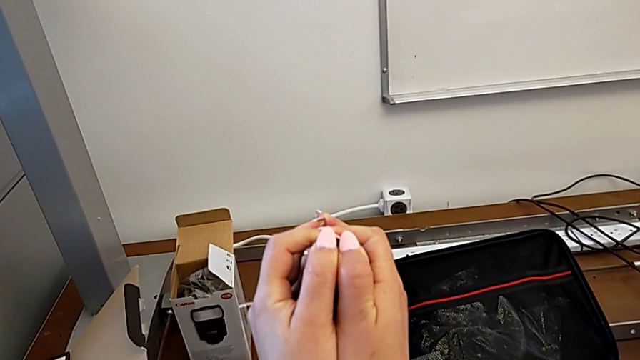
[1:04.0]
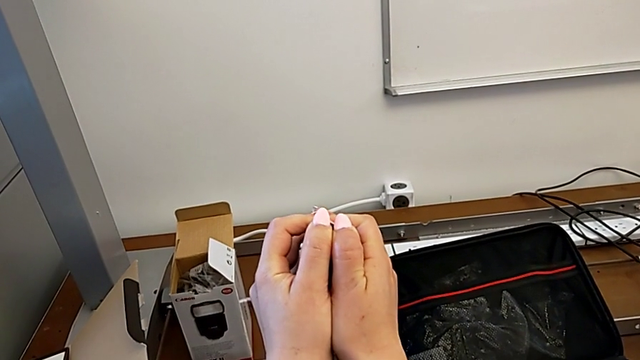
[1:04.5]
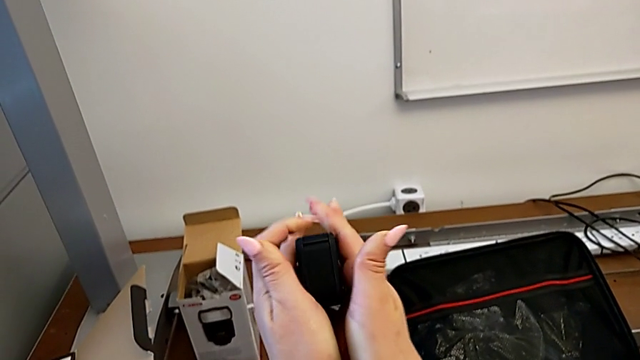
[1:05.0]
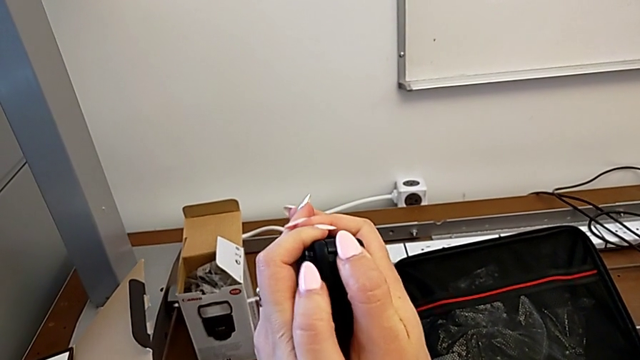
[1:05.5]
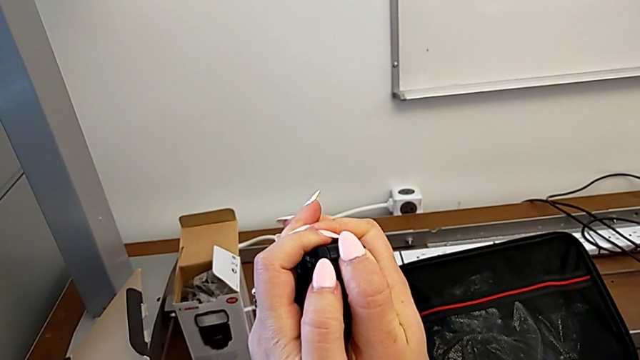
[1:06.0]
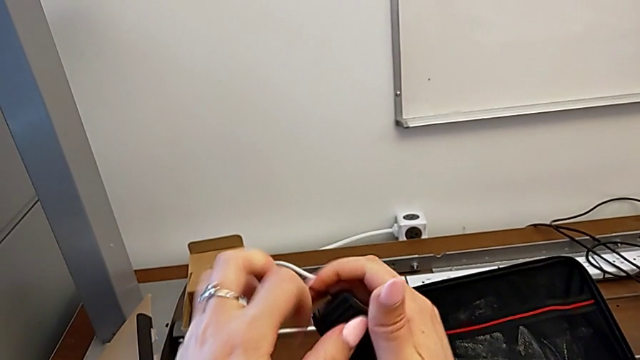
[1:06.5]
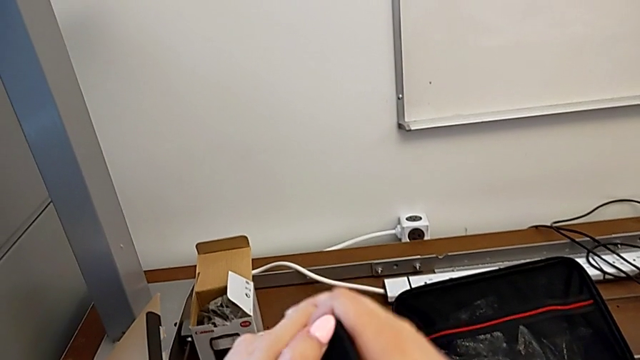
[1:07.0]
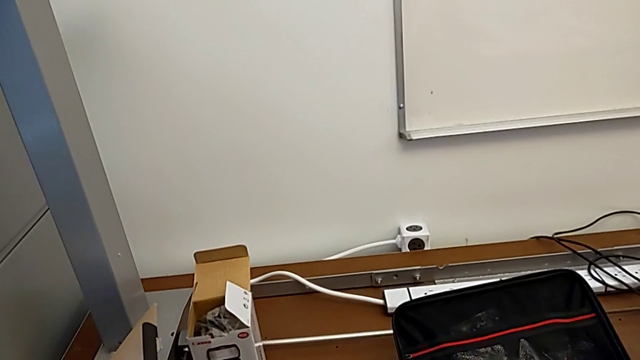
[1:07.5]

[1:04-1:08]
The camera wearer is attempting to open the battery door. They keep pushing the battery door.

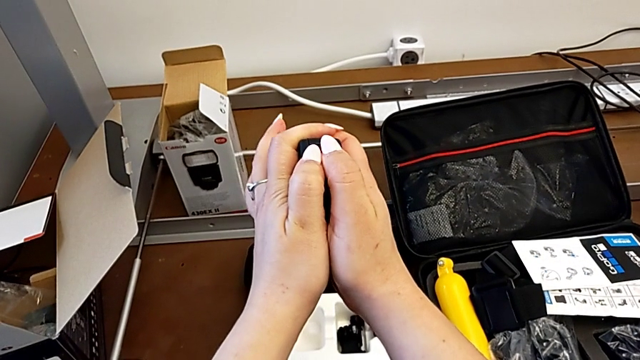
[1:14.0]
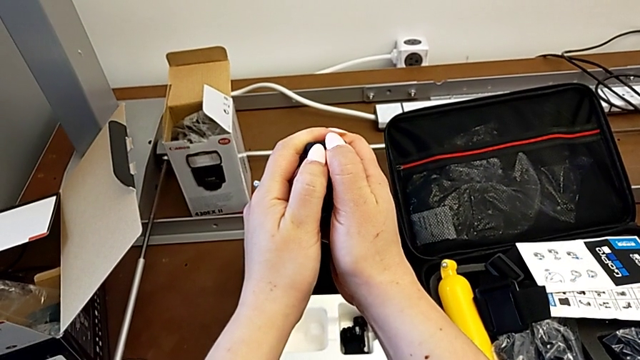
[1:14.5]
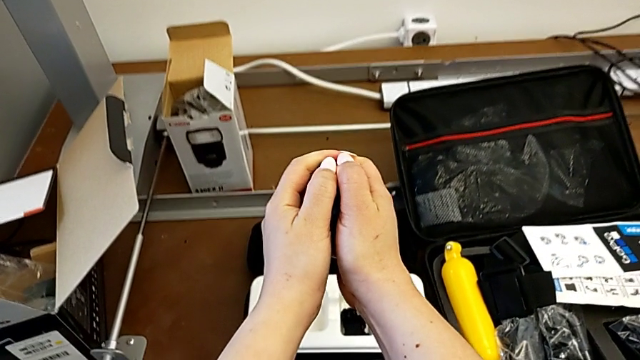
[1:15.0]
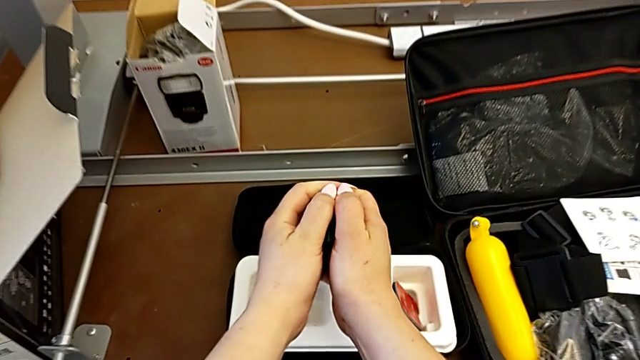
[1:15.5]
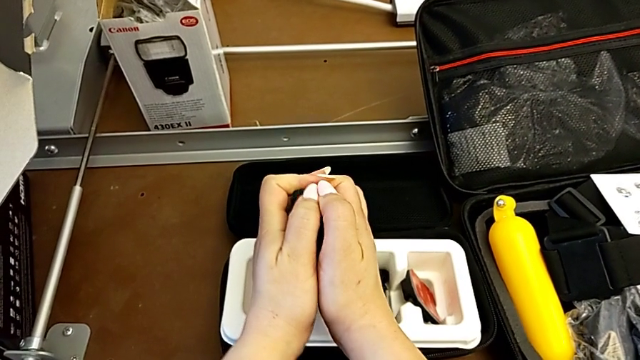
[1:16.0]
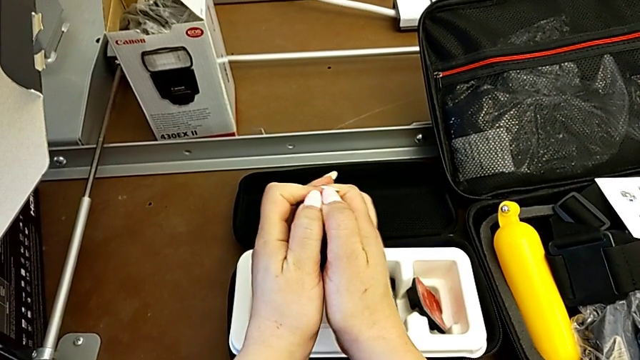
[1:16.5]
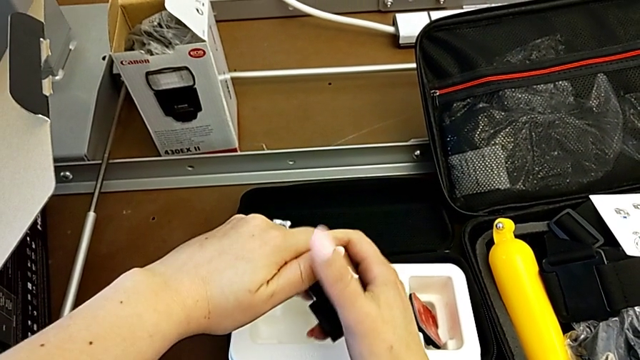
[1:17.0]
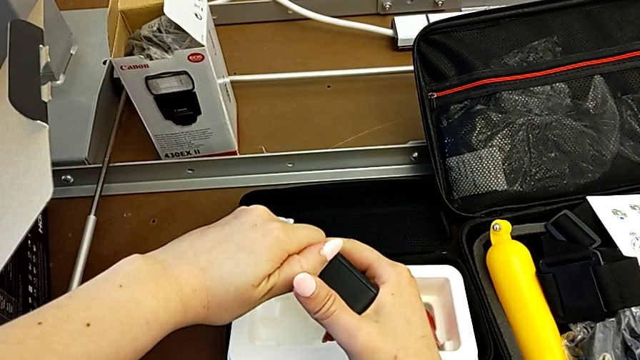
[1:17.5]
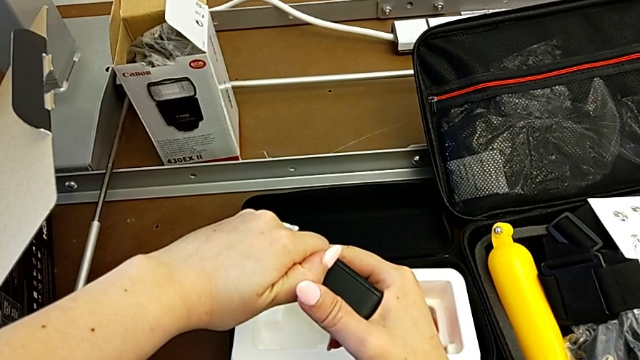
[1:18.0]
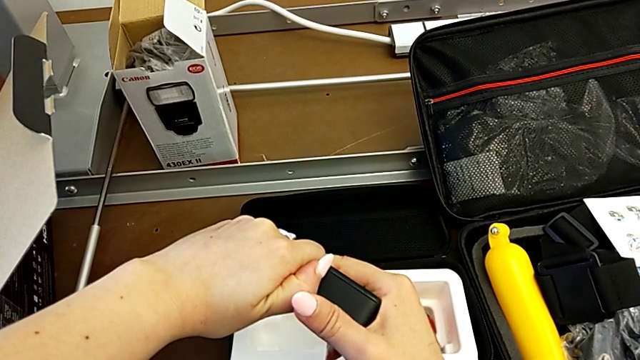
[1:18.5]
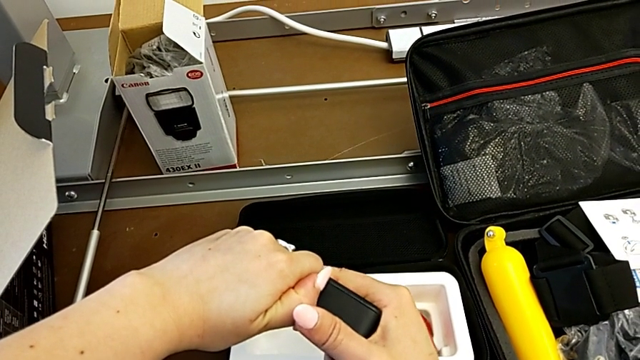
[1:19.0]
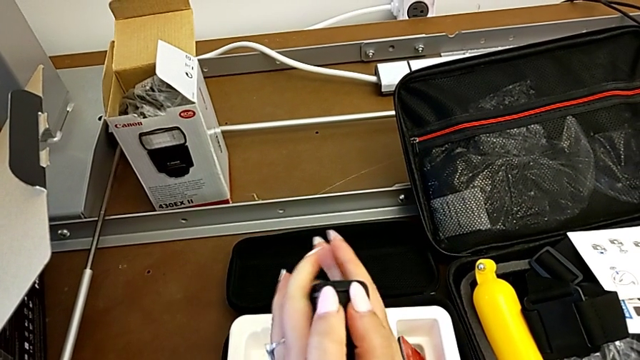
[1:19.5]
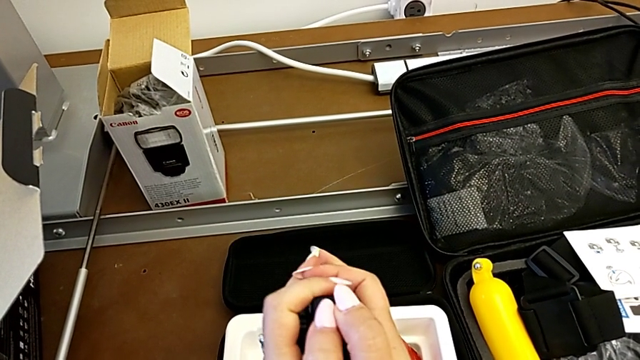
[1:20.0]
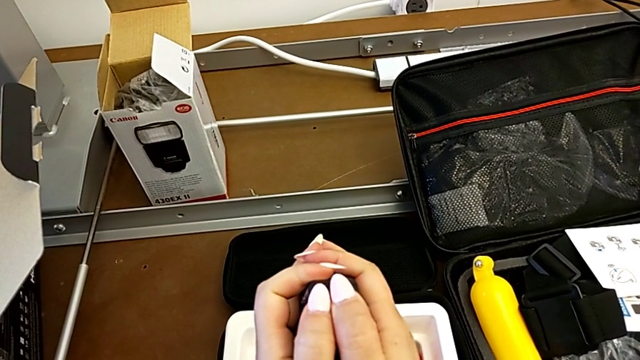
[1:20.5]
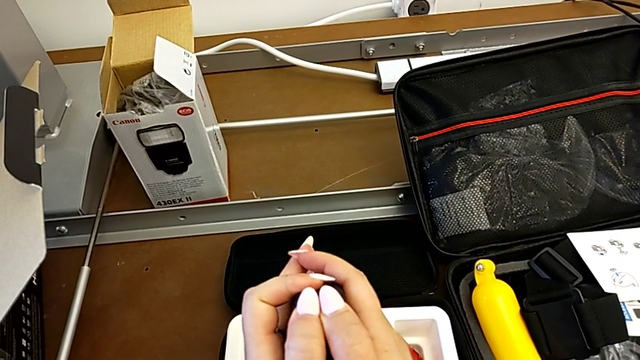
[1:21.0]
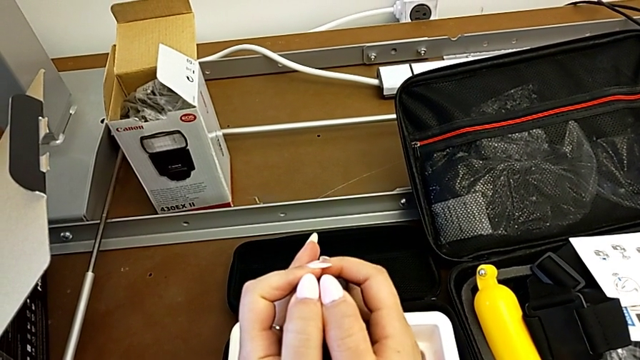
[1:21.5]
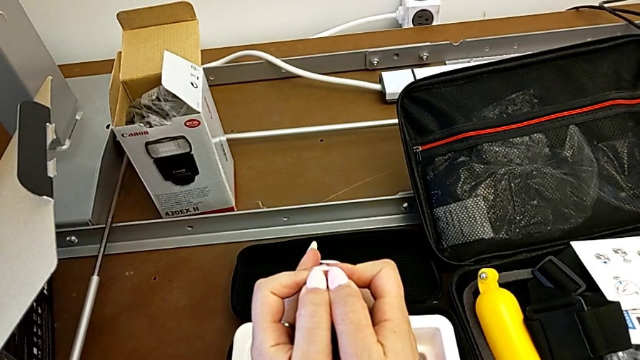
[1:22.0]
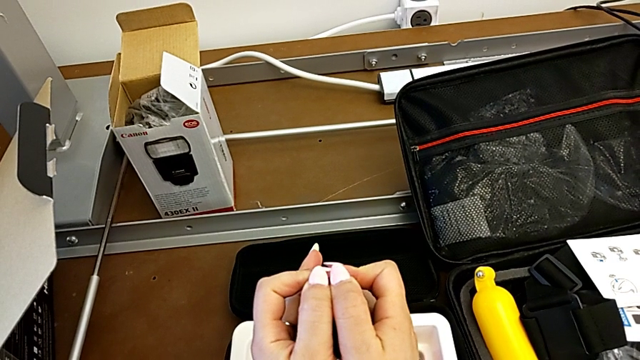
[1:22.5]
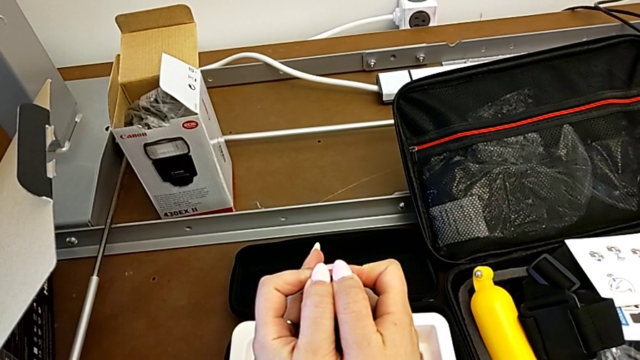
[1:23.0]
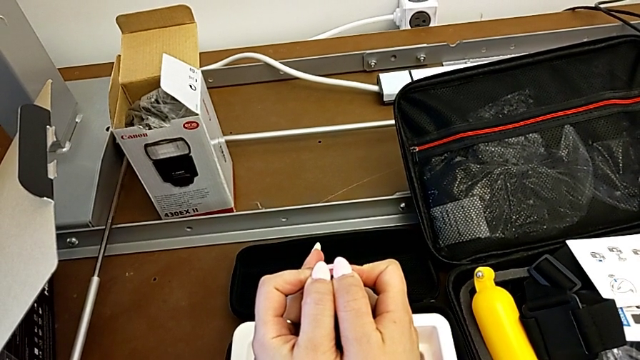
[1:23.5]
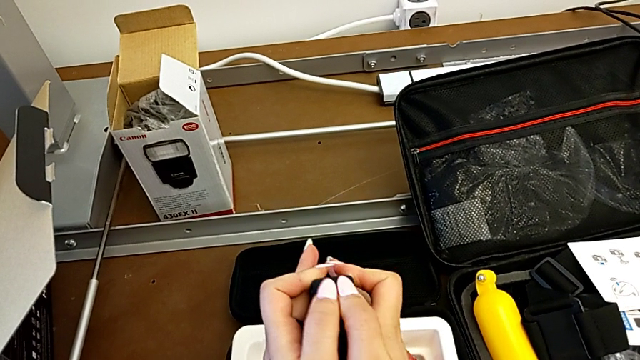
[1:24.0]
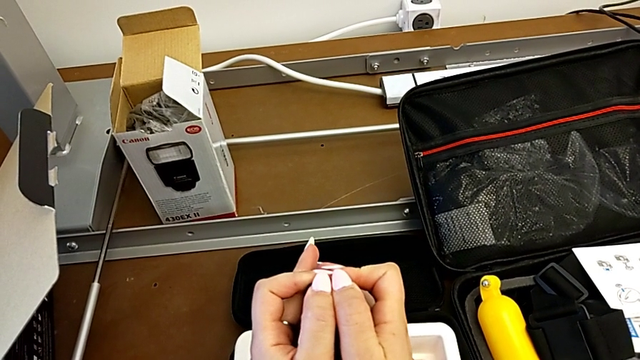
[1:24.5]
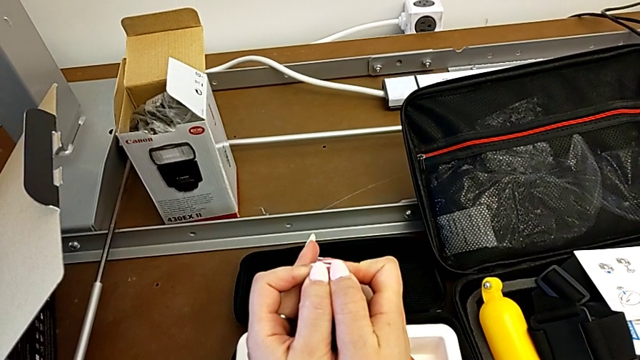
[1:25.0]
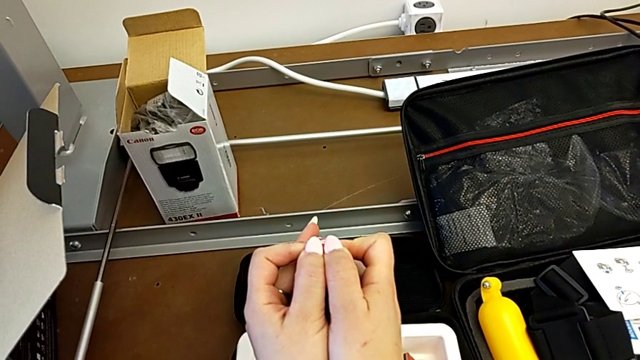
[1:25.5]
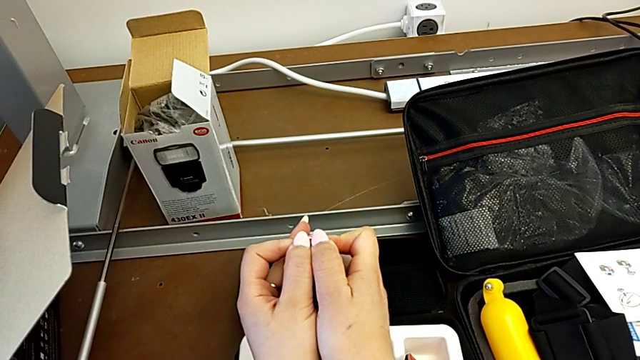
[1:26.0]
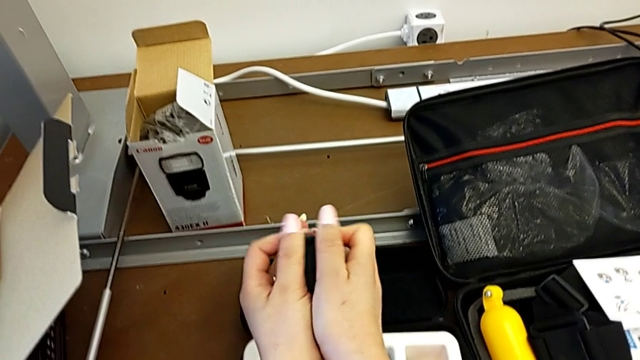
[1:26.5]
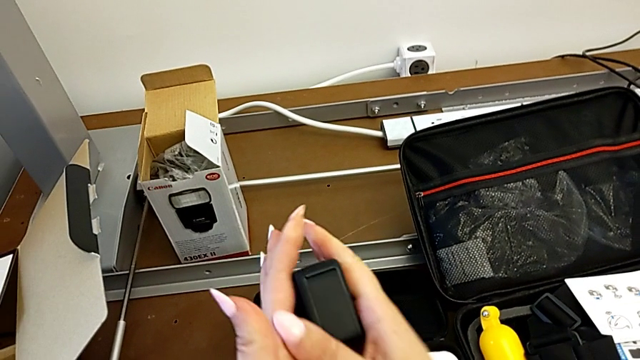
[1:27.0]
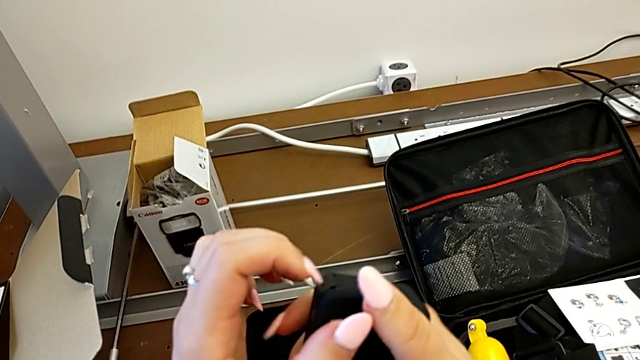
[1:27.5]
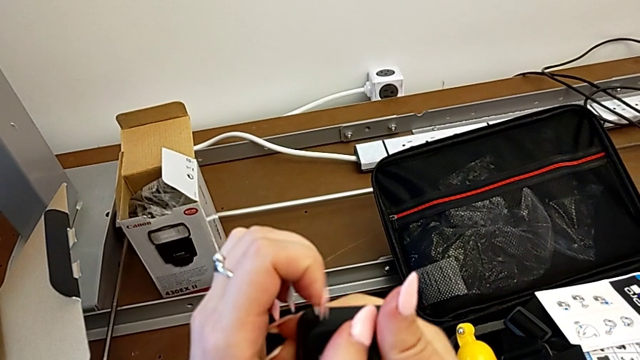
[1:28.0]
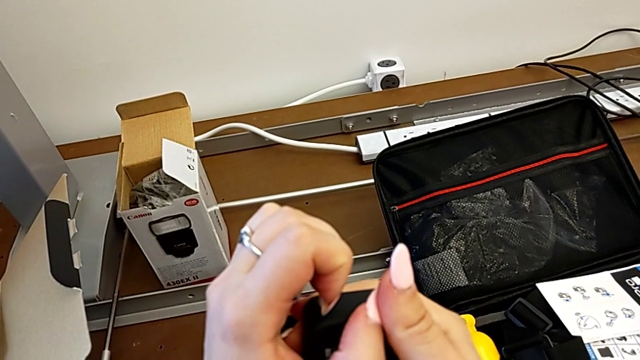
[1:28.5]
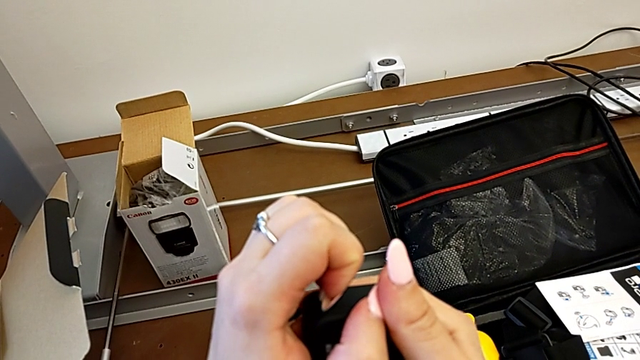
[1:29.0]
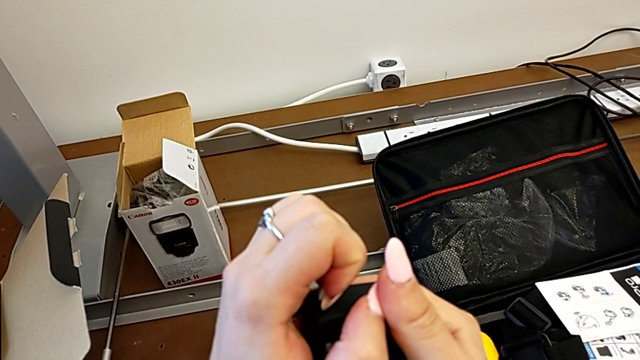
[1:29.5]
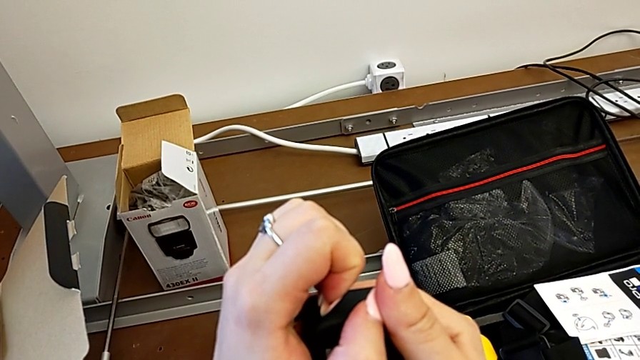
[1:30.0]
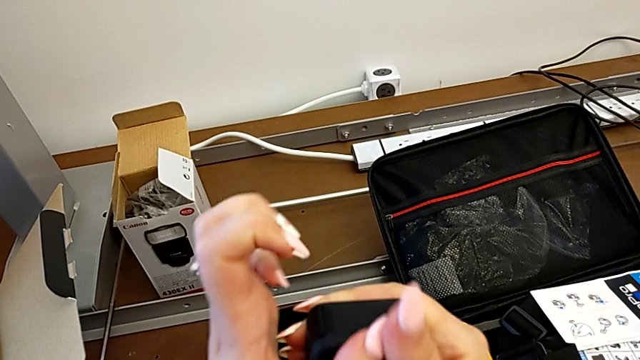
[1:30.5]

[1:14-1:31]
The camera wearer is opening the battery door of the GoPro. They push the battery door, pull it, rotate the GoPro, push the battery door, rotate the GoPro and pull the battery door.
